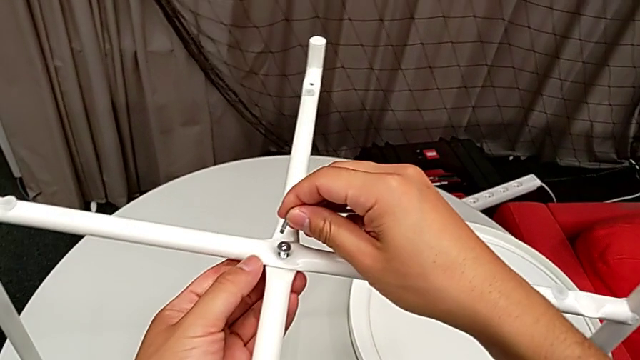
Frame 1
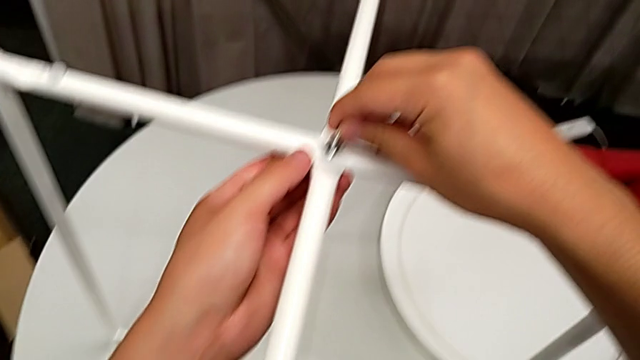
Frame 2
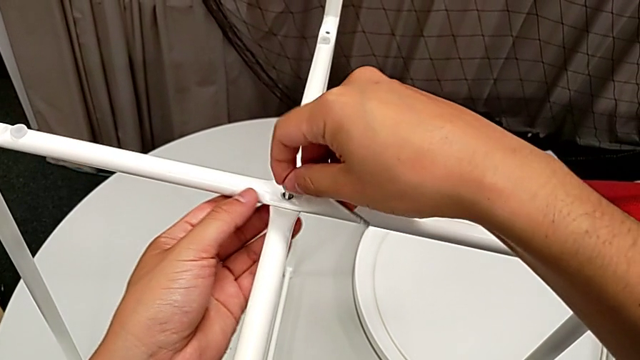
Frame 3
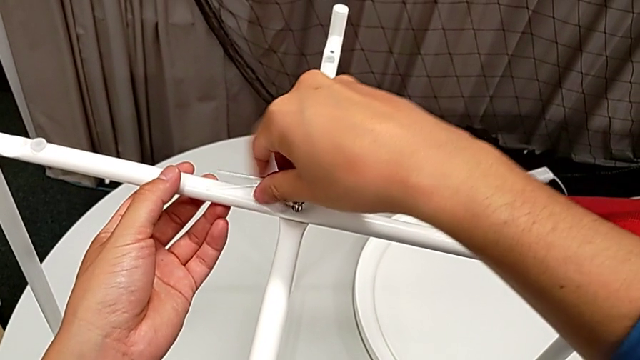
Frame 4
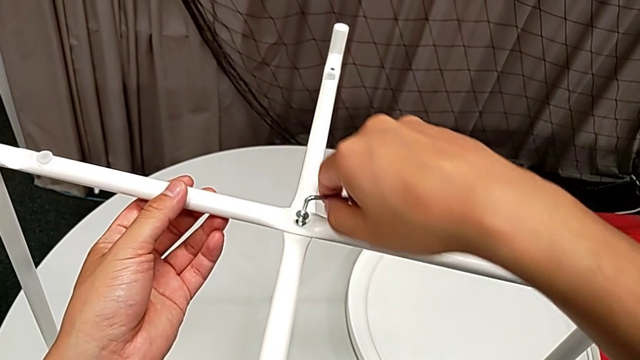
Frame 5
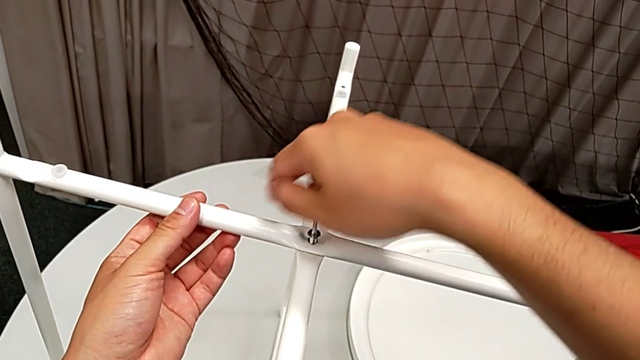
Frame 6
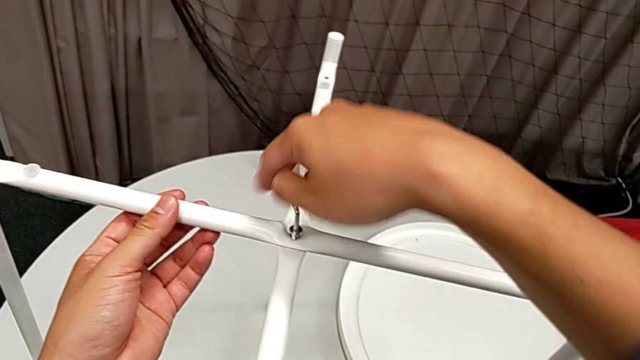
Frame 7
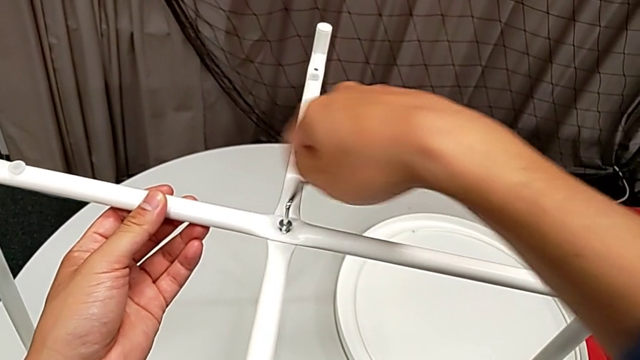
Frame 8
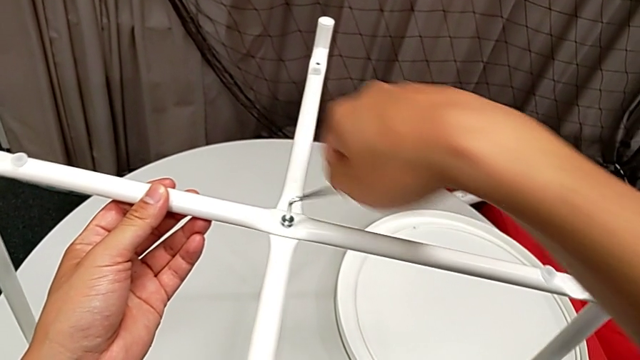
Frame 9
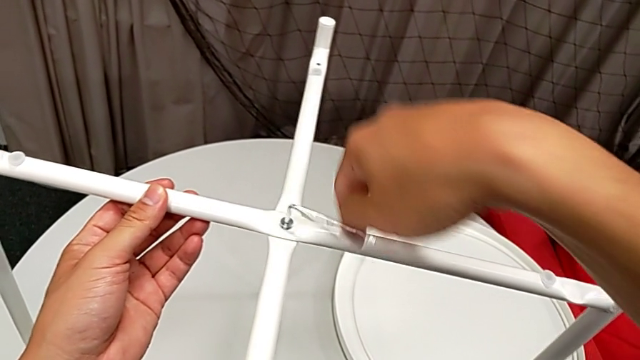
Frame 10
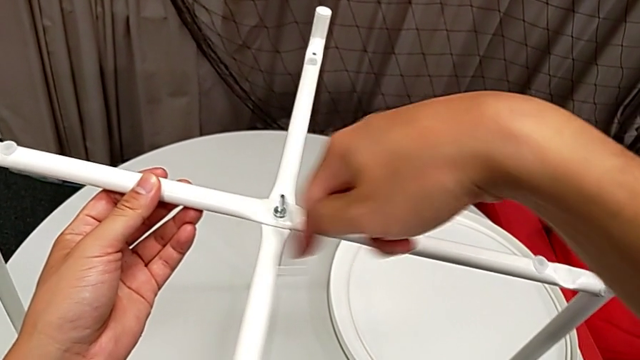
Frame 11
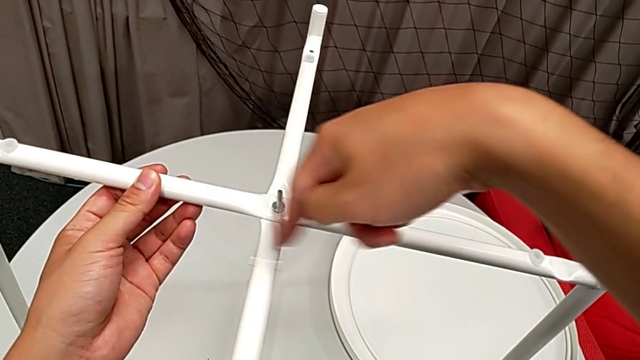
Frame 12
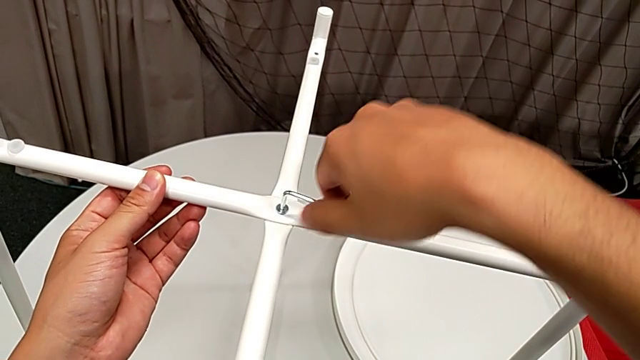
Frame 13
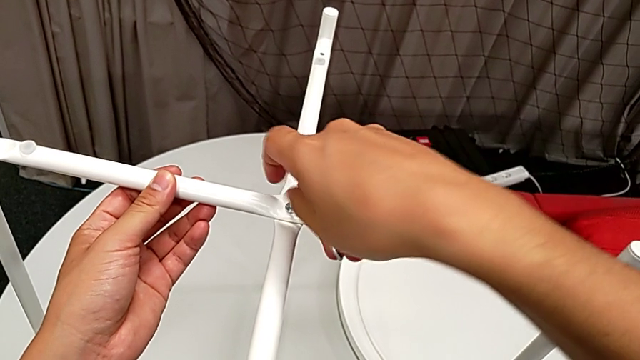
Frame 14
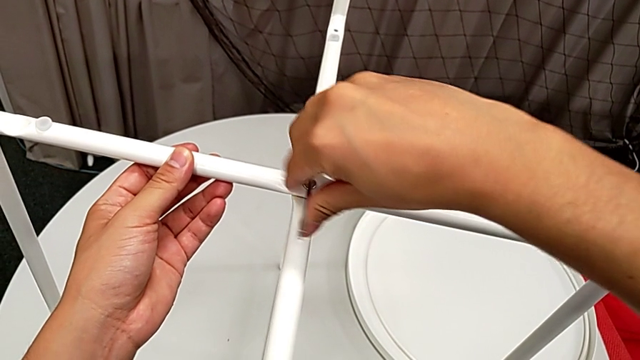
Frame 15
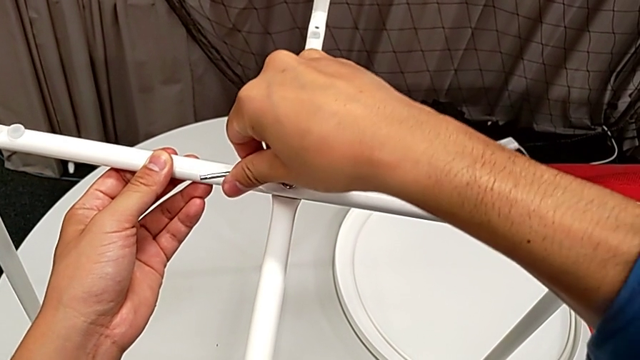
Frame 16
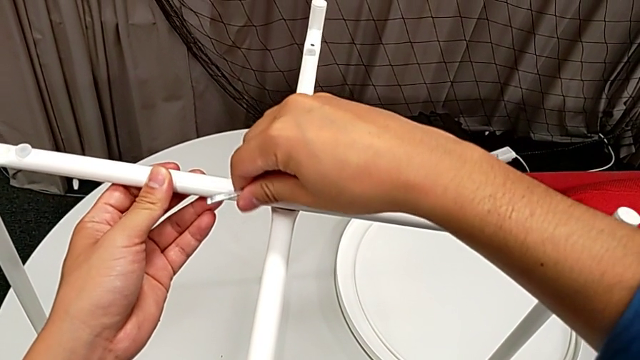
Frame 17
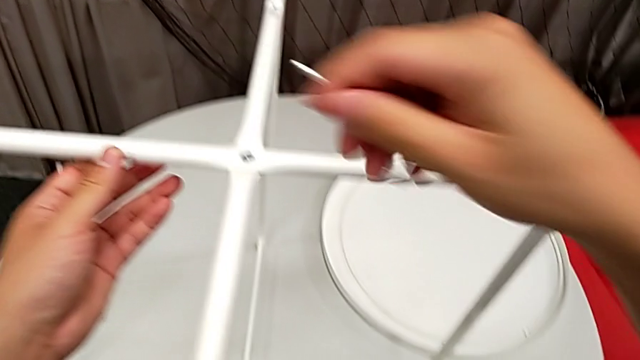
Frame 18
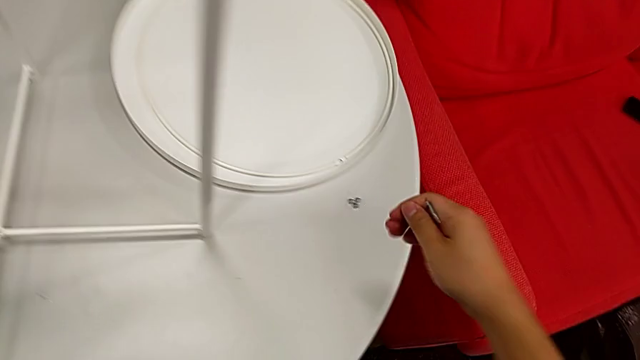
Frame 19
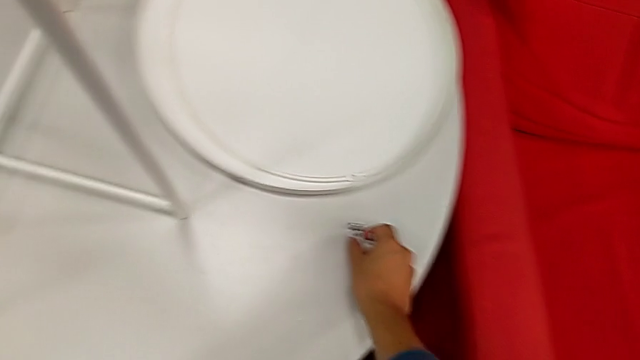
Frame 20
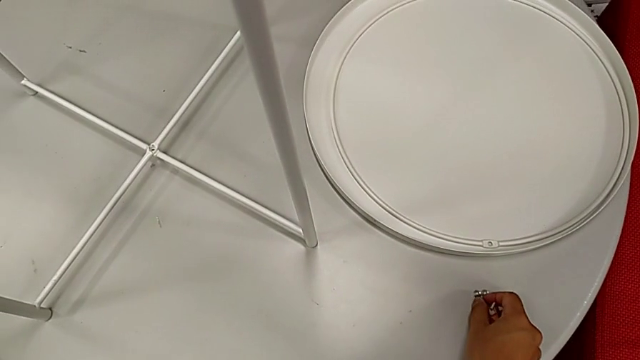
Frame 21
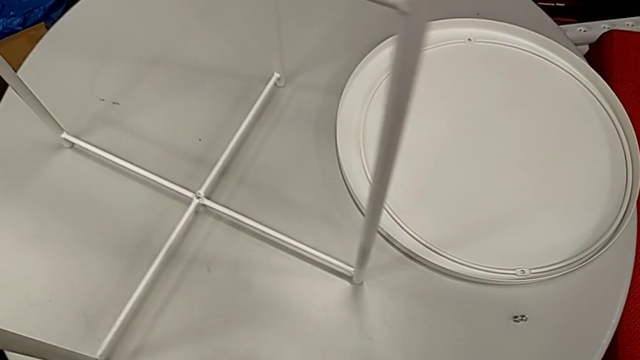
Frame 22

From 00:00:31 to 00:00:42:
The camera wearer is assembling the table stand. They insert the Allen wrench, screw the hex socket head, withdraw the Allen wrench and grab the hex socket head.

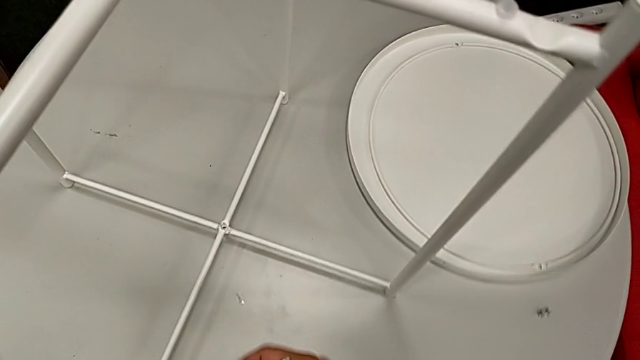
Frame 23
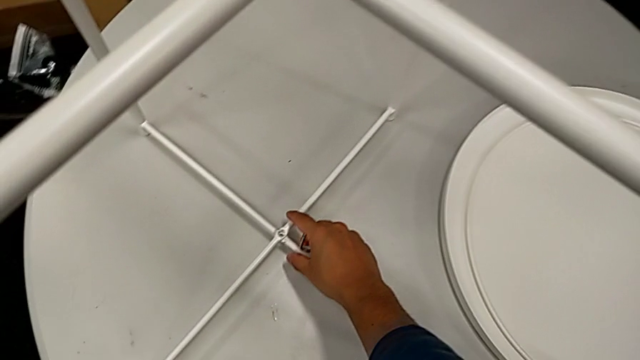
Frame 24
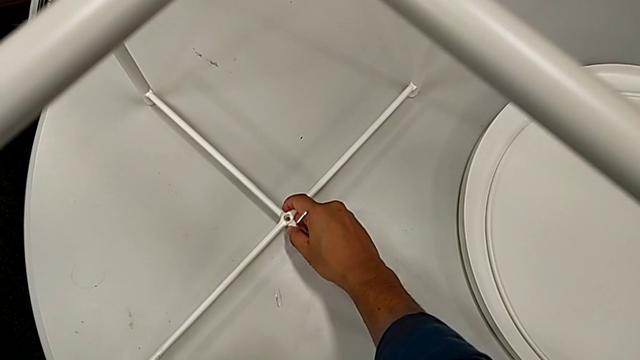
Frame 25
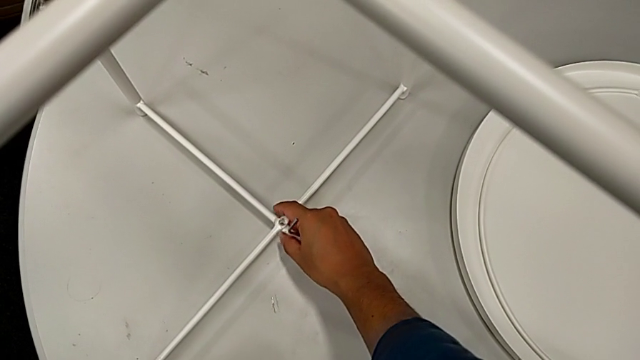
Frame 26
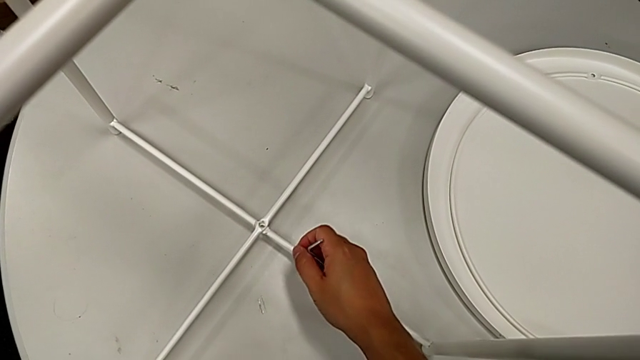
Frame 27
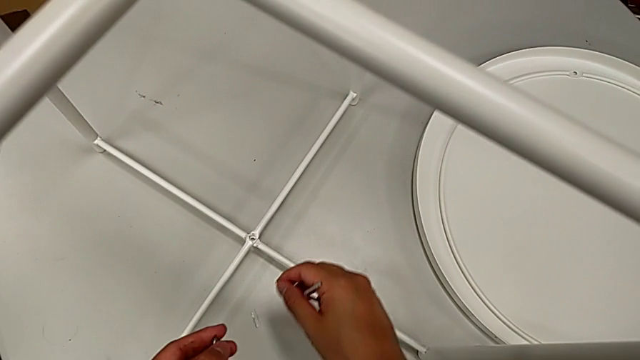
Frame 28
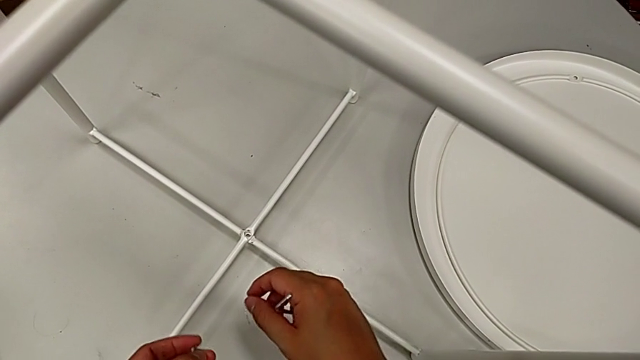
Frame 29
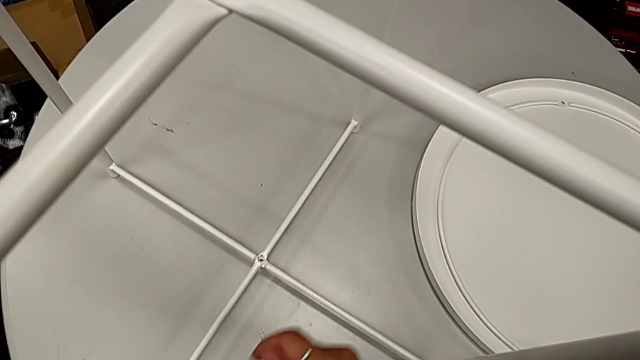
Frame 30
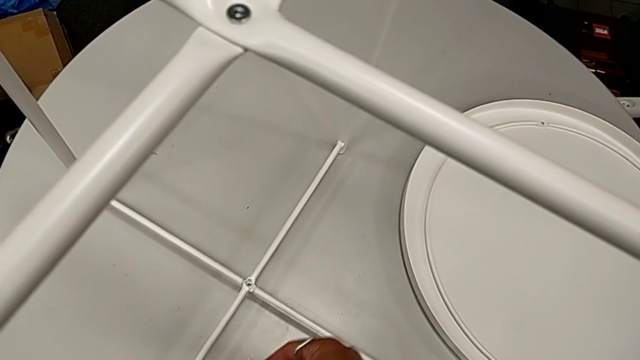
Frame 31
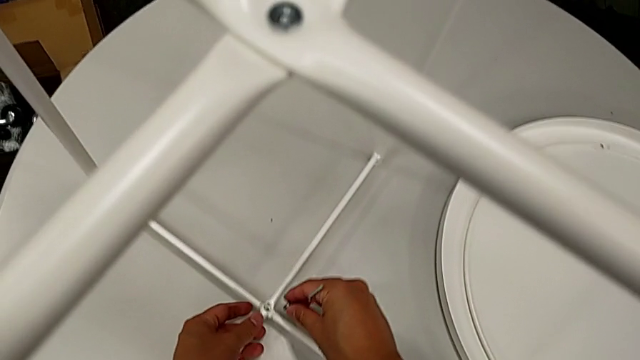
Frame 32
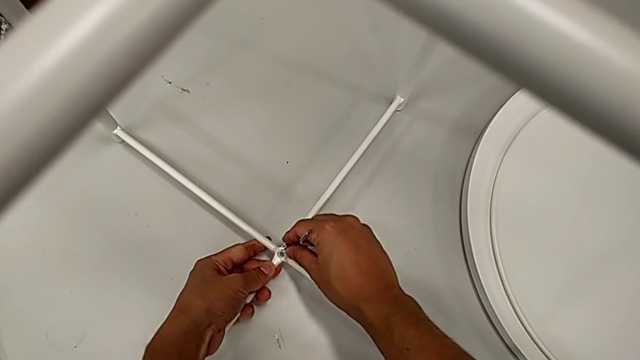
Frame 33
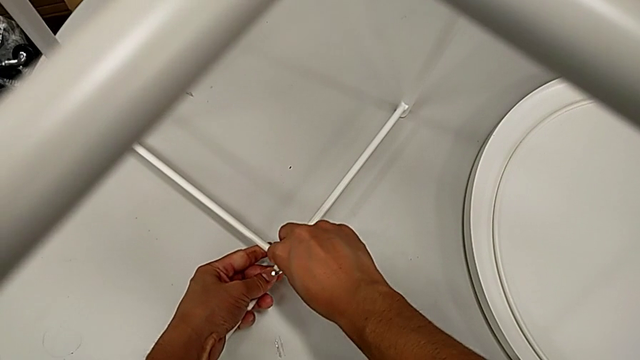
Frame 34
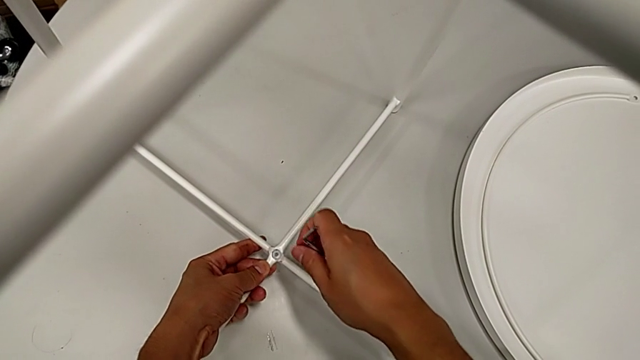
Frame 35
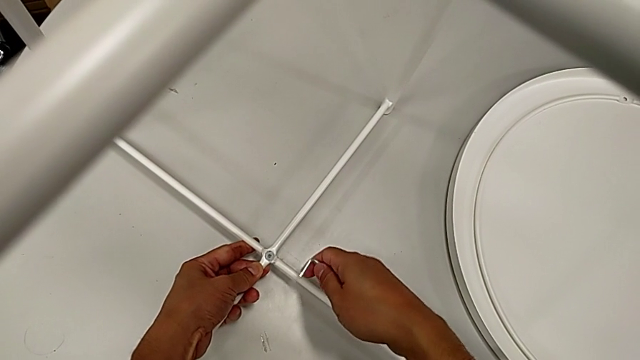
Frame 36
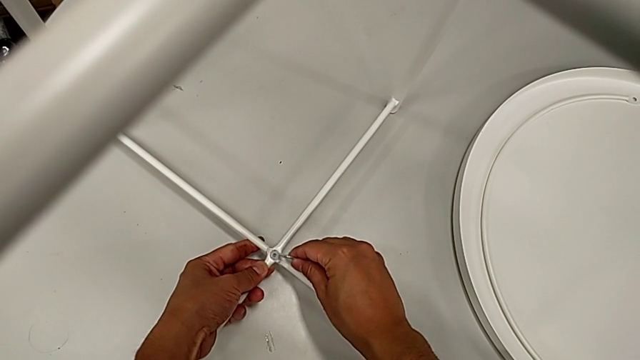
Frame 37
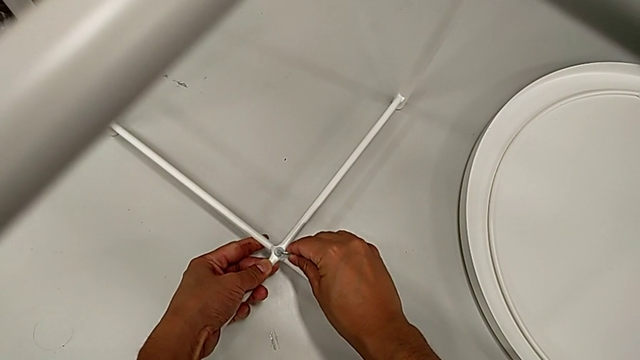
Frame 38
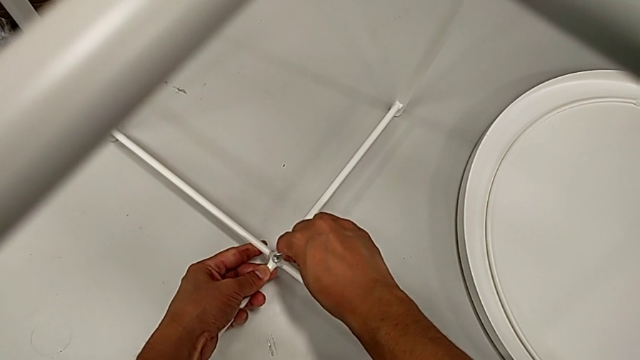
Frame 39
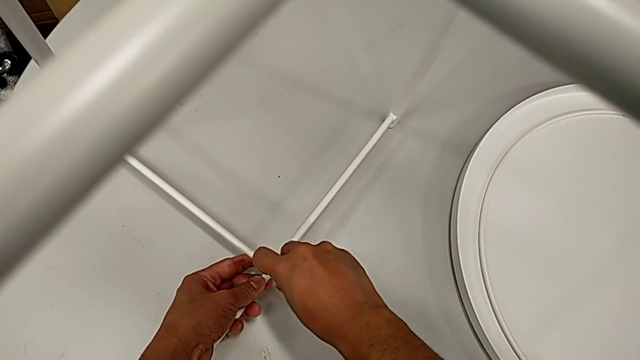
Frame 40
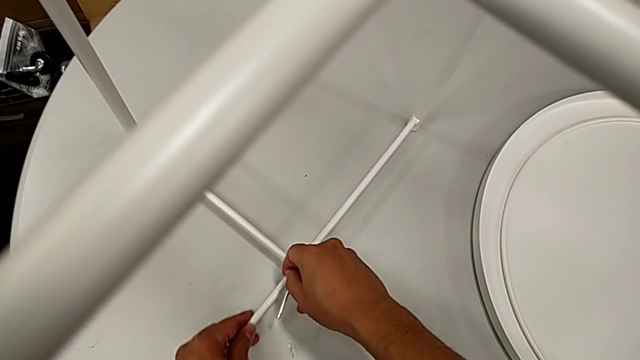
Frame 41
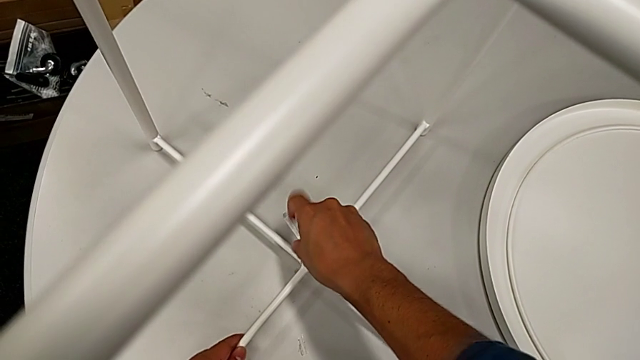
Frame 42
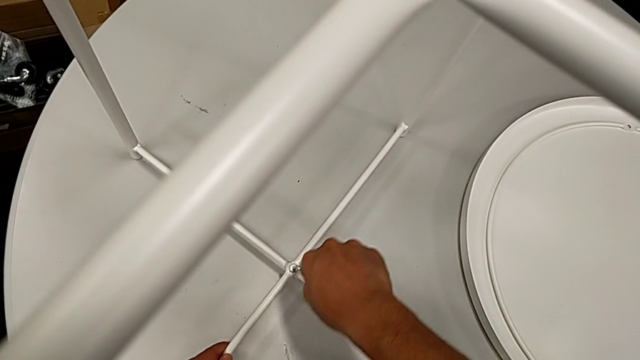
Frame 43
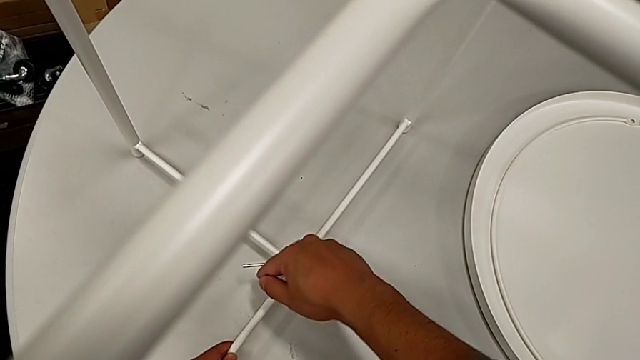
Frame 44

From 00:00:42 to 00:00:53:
The camera wearer is assembling the table stand. They align the bottom leg, inspect the leg, insert the hex socket head, rotate the Allen wrench, insert it and begin to rotate it.
